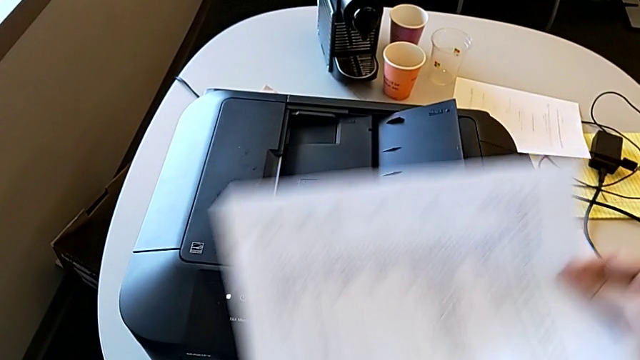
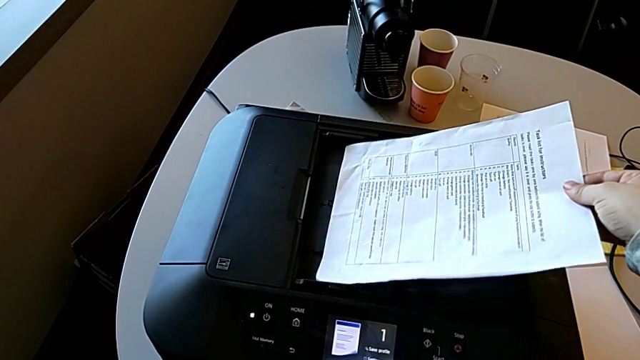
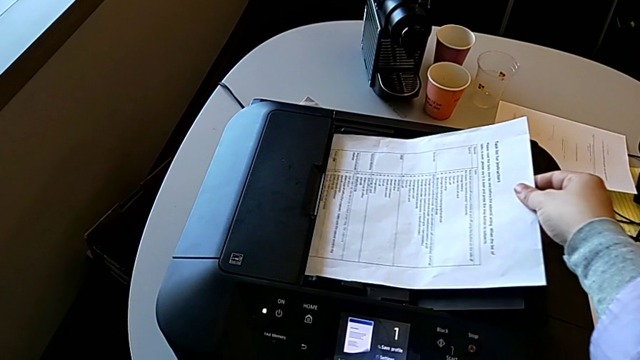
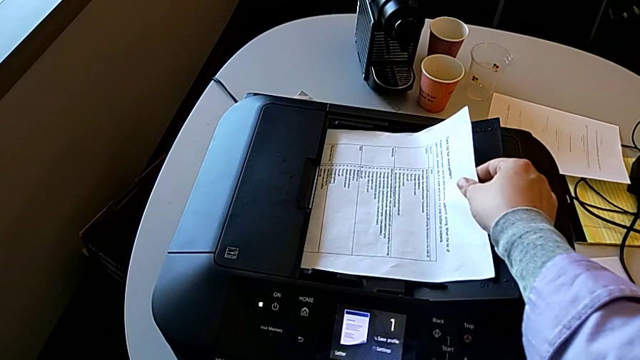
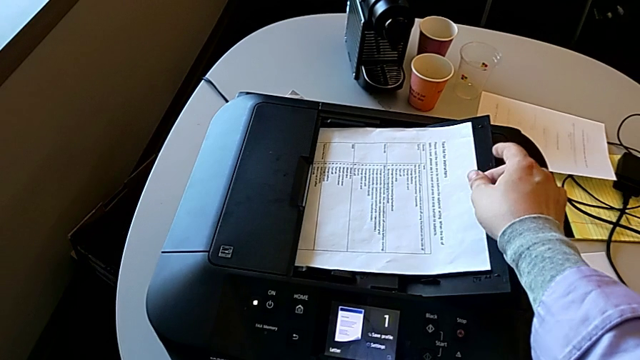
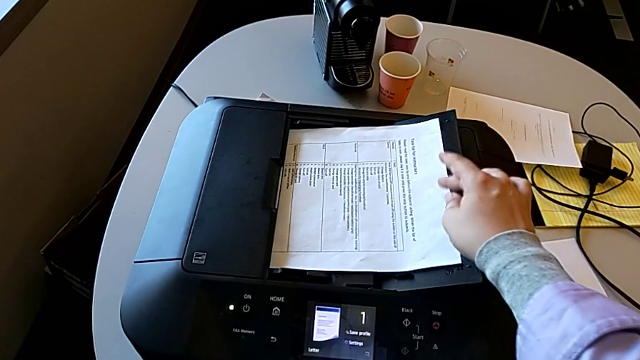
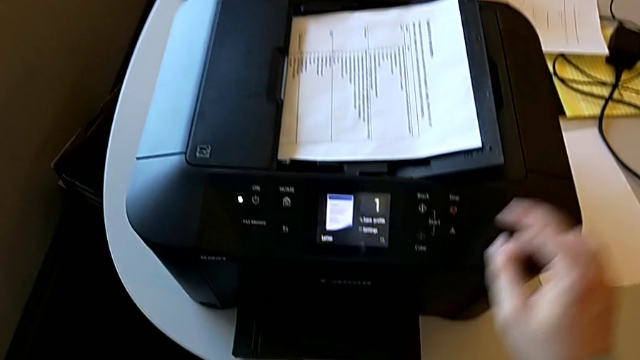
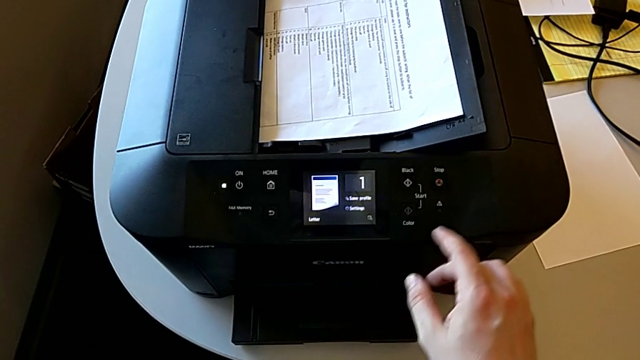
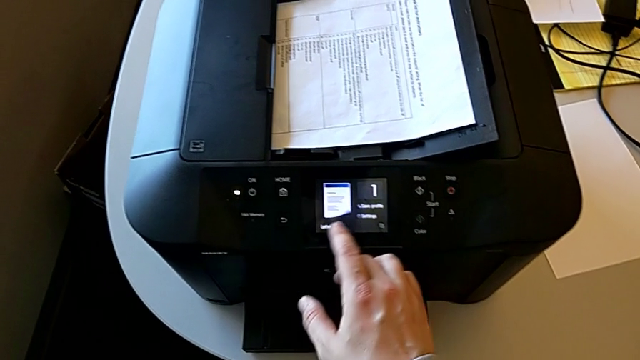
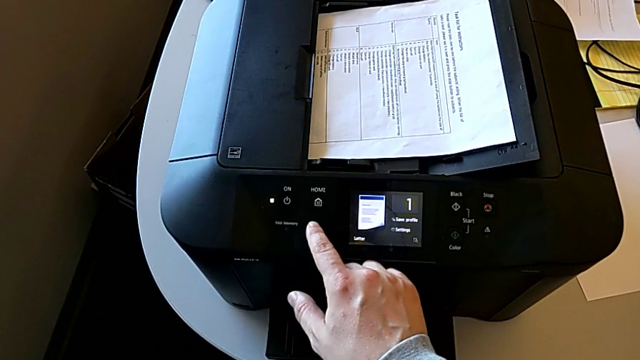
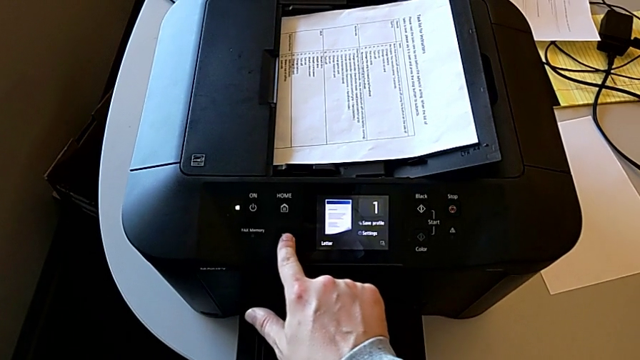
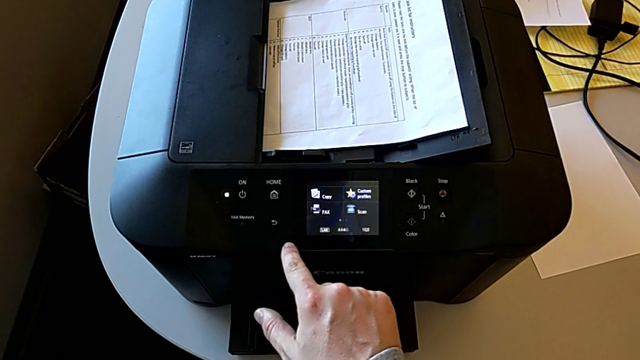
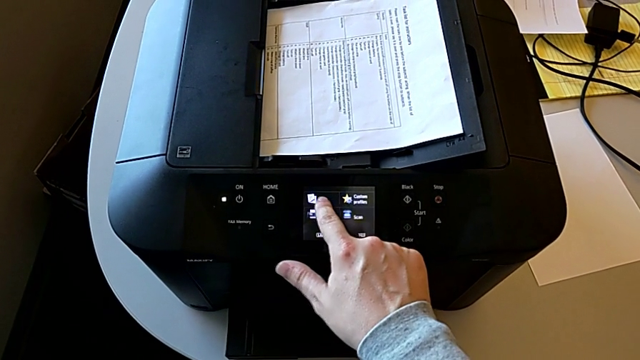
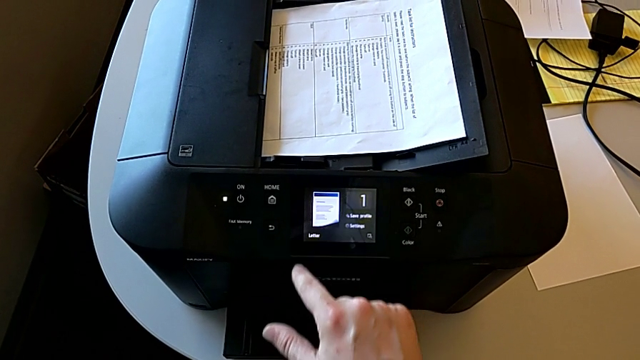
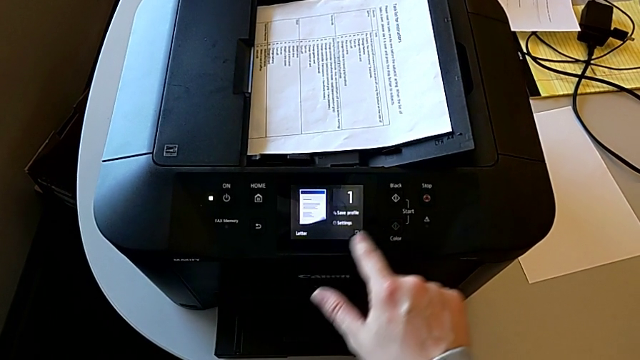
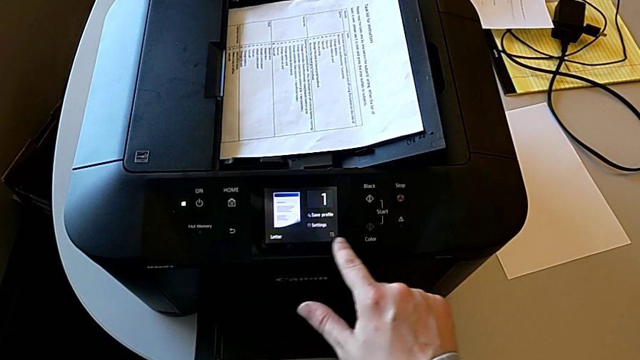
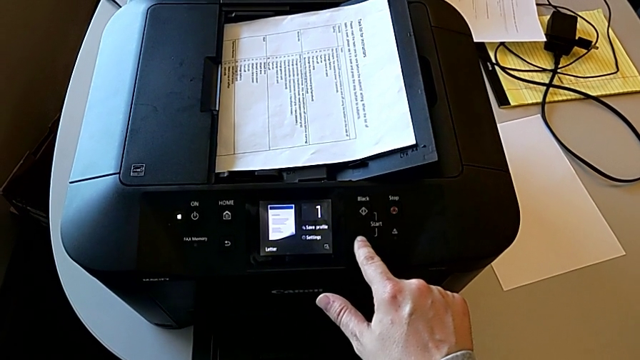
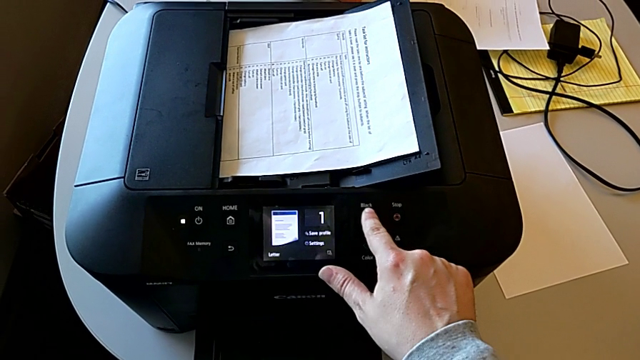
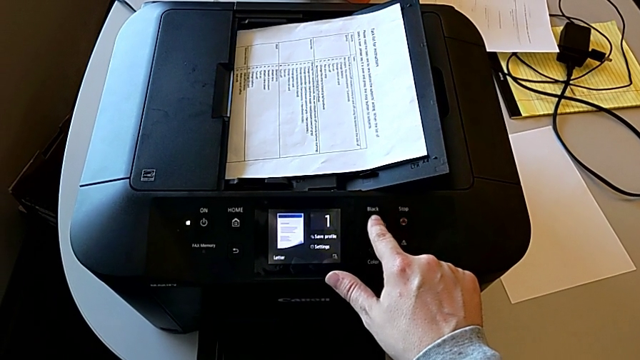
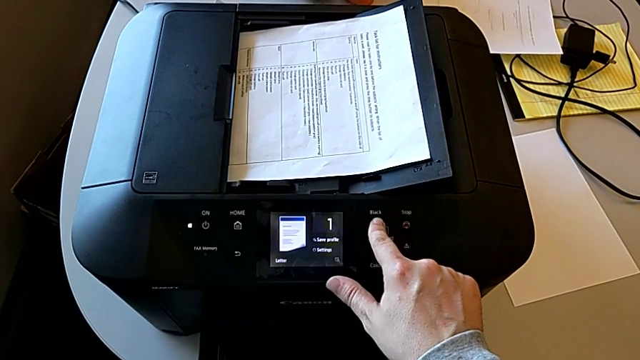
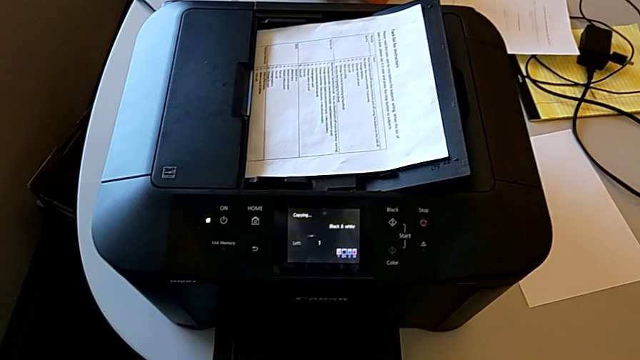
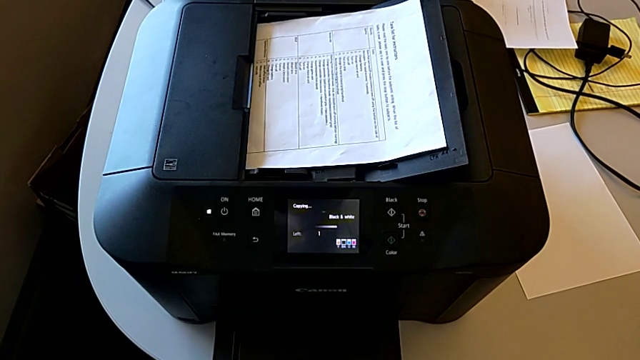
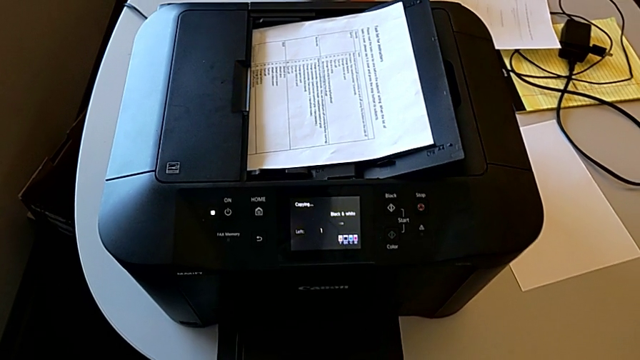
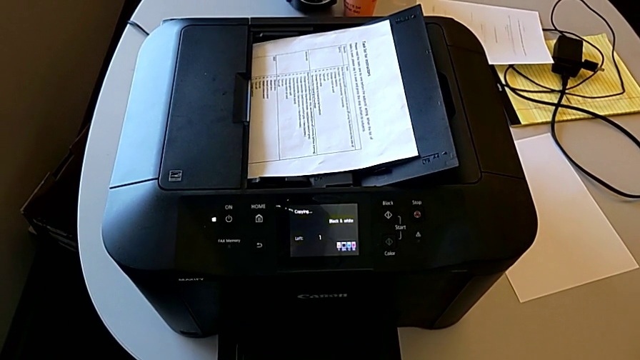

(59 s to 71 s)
The camera wearer is copying. They place the paper stack, press the side button, touch the touch screen and inspect the button.

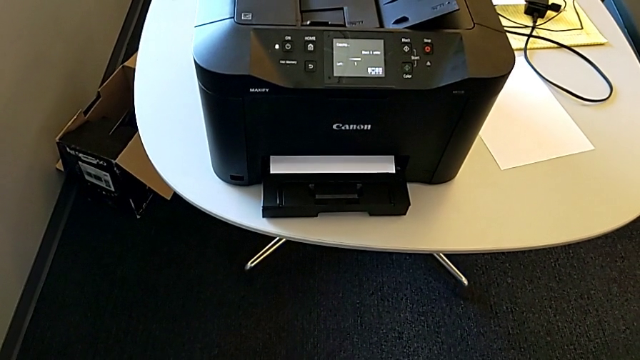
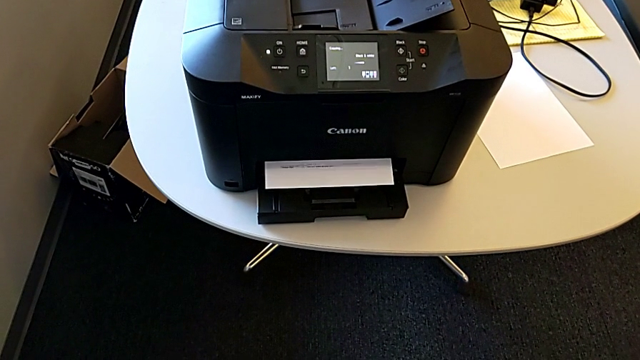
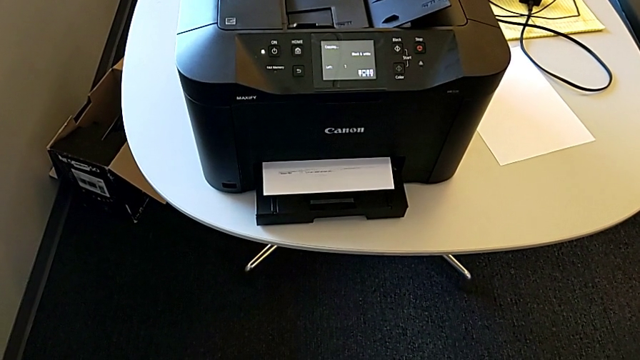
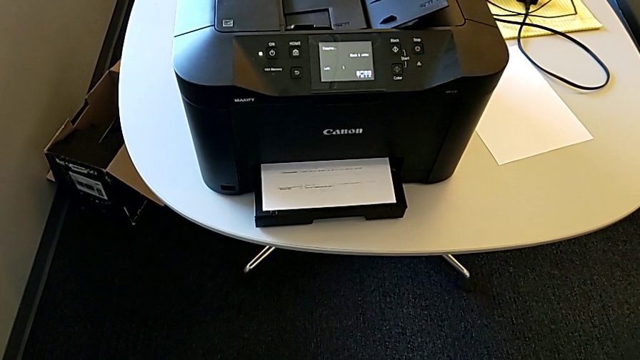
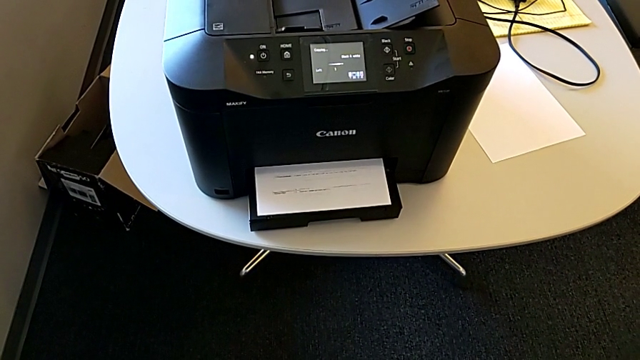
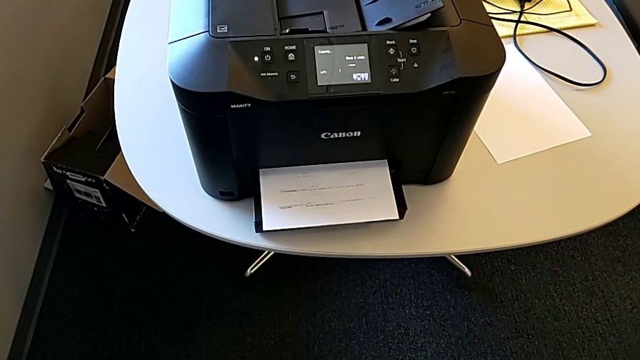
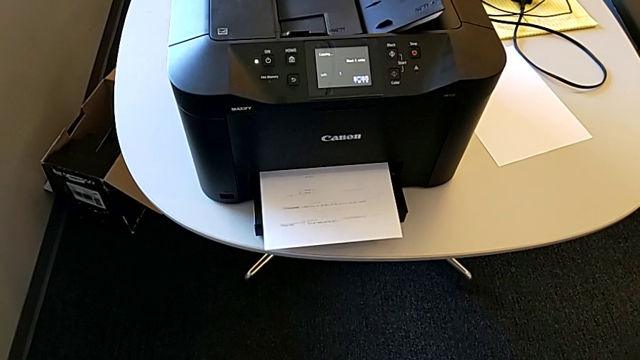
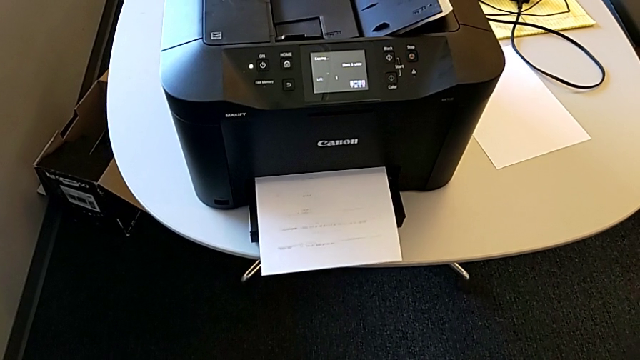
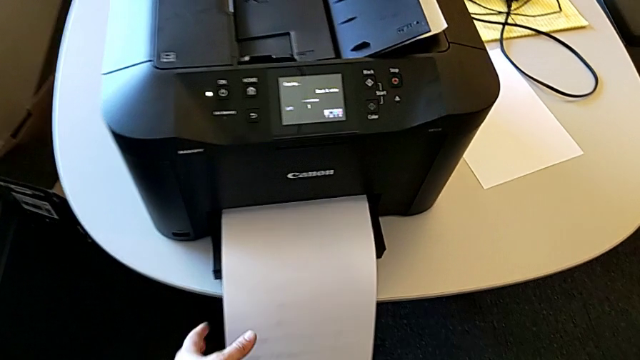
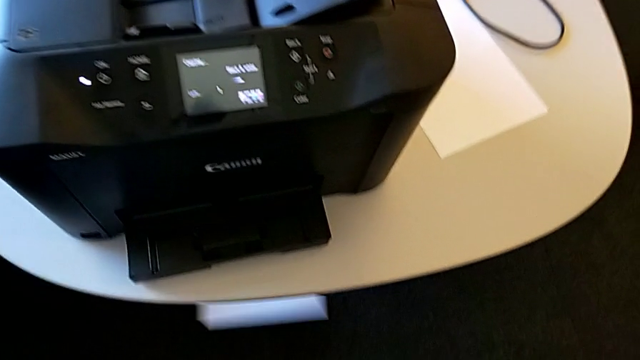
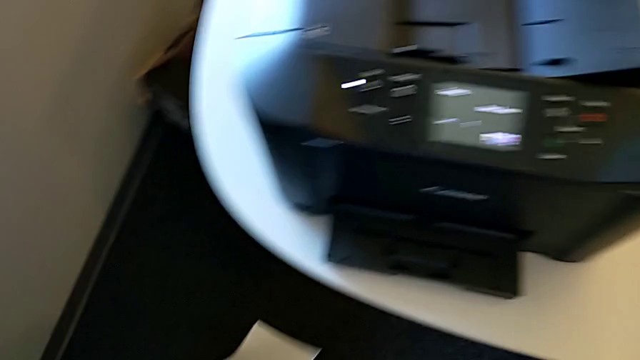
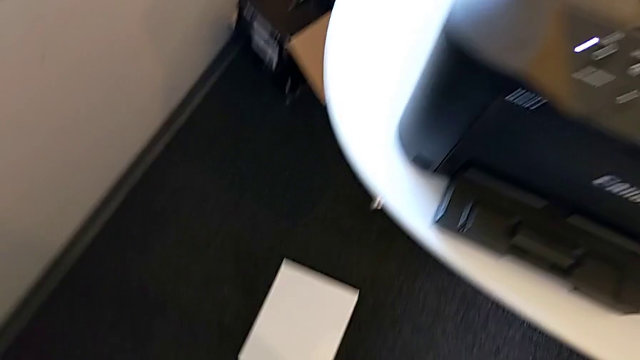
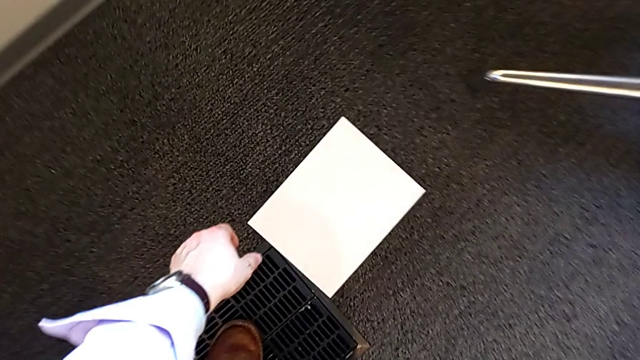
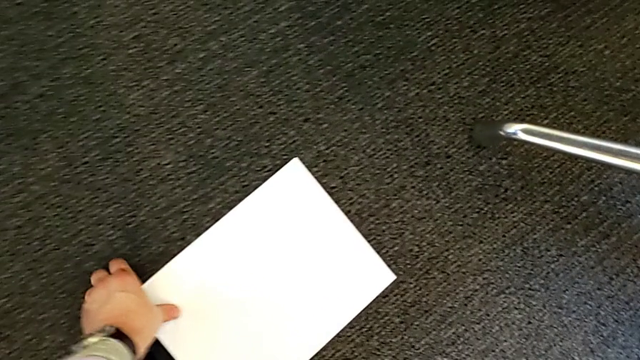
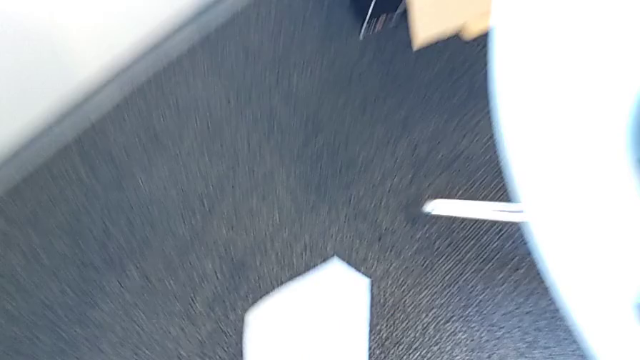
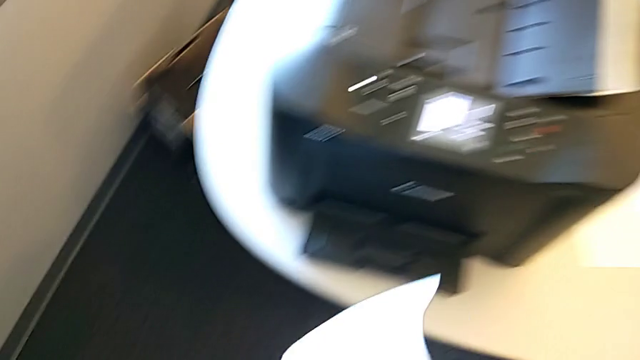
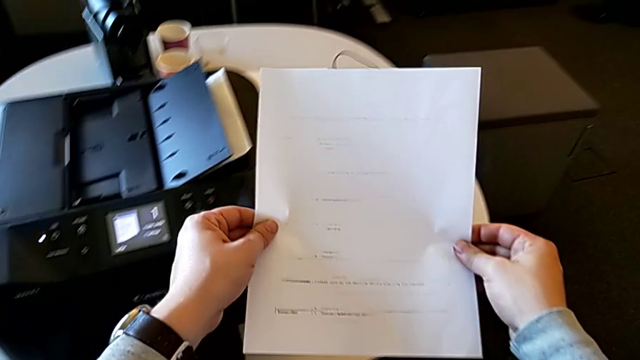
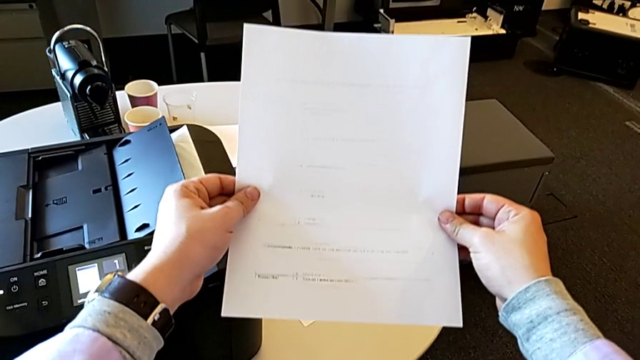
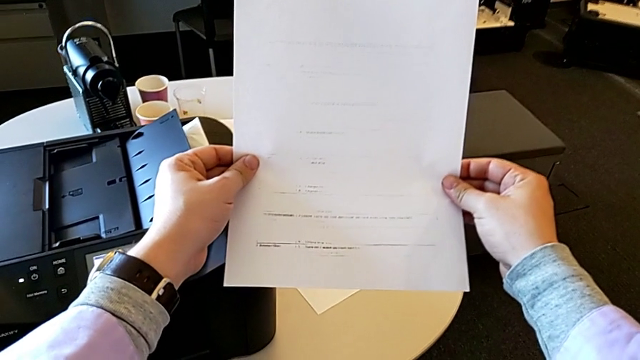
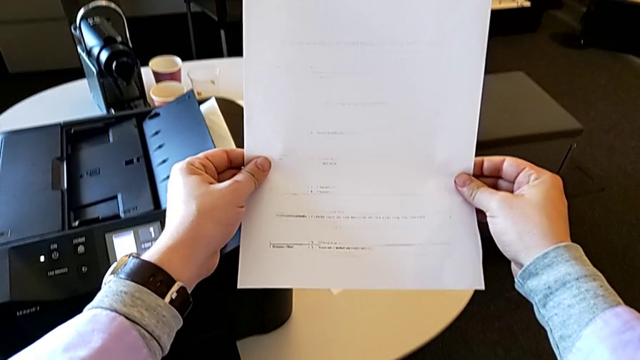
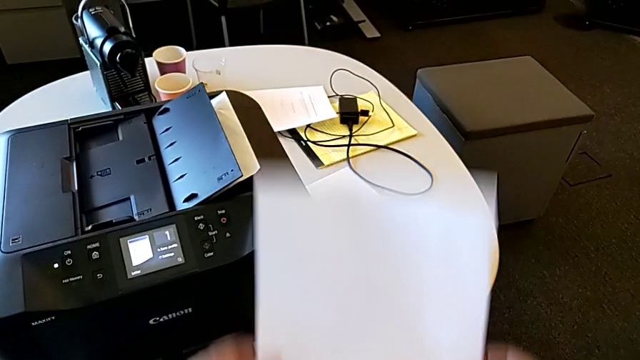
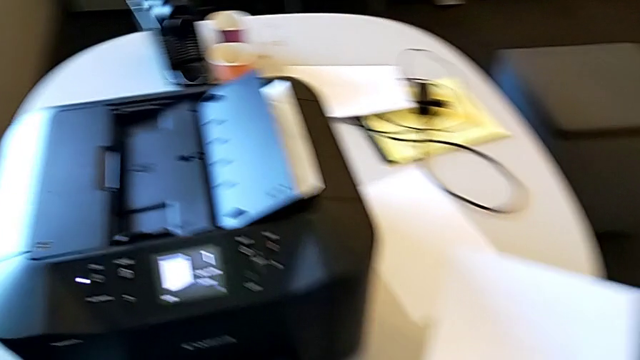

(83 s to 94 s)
The camera wearer is copying. They wrongly drop the paper stack, the paper slipping from the printer, grab the copy, inspect it and begin to place it.
